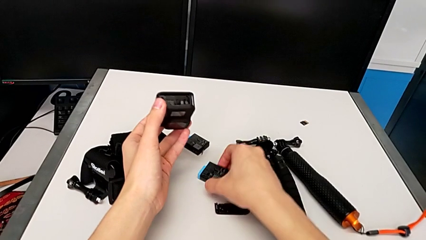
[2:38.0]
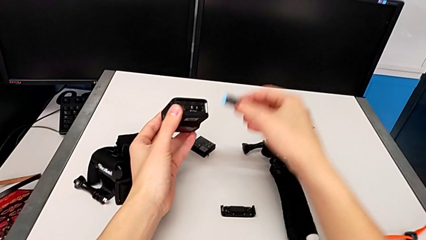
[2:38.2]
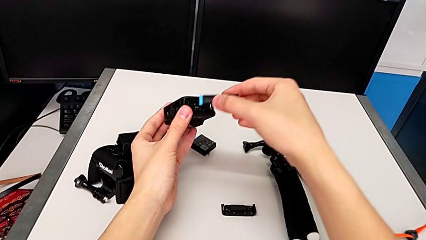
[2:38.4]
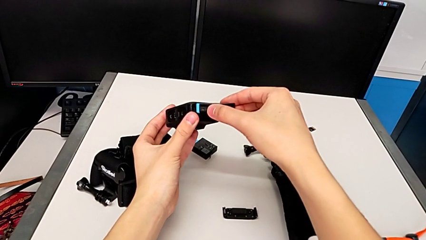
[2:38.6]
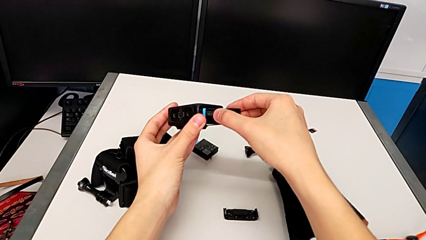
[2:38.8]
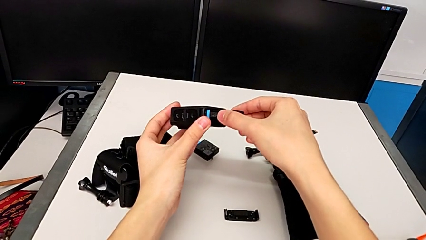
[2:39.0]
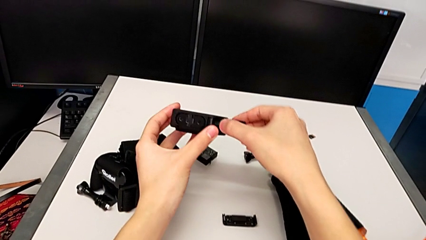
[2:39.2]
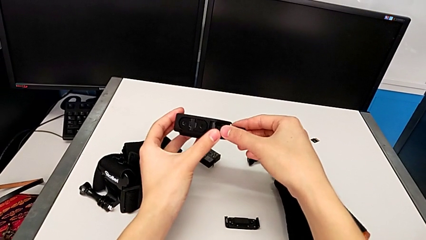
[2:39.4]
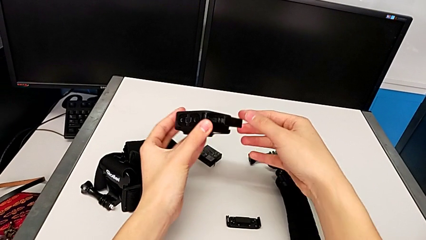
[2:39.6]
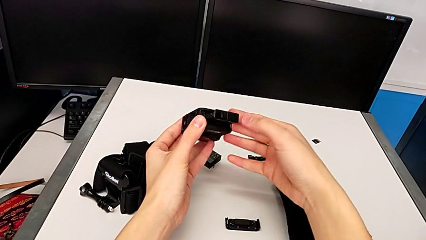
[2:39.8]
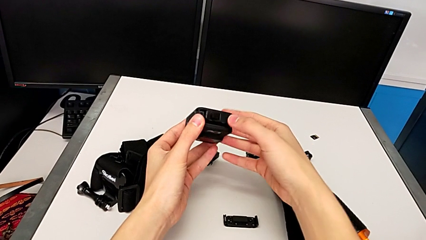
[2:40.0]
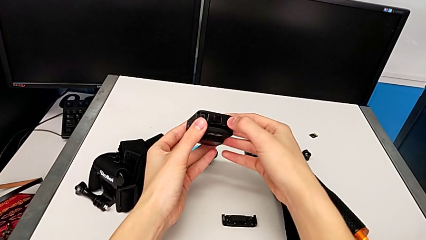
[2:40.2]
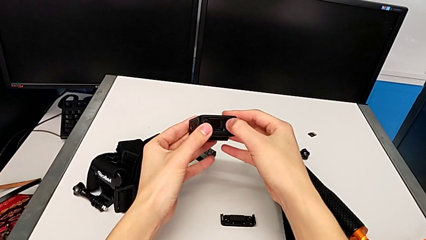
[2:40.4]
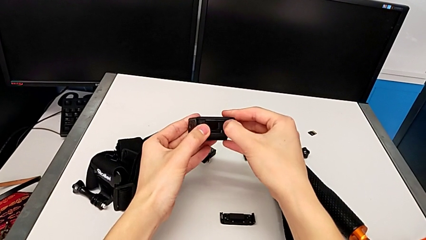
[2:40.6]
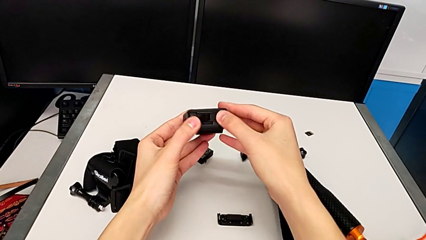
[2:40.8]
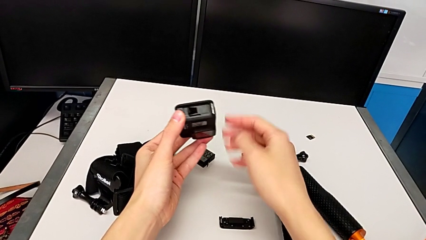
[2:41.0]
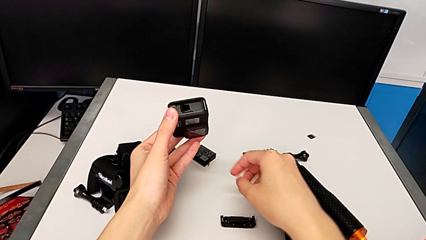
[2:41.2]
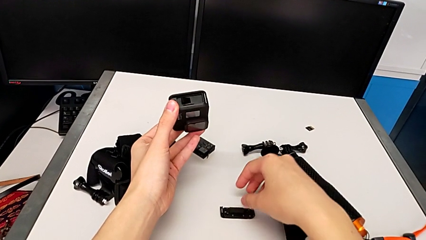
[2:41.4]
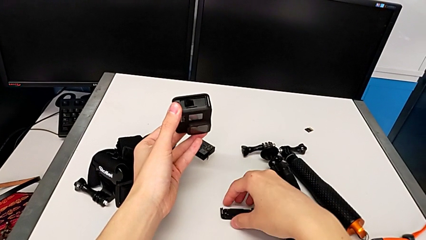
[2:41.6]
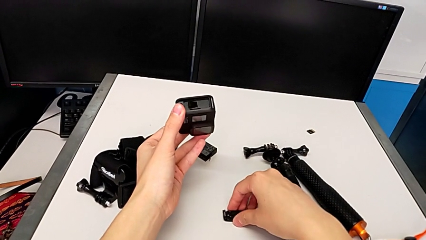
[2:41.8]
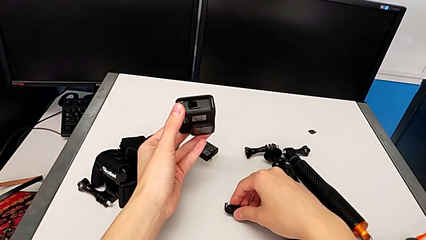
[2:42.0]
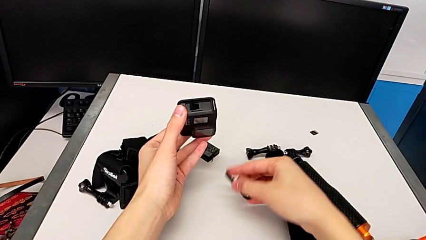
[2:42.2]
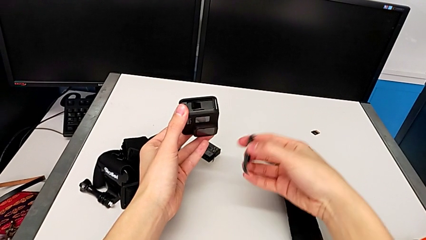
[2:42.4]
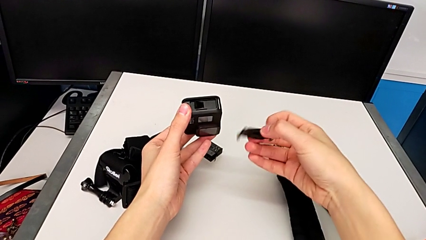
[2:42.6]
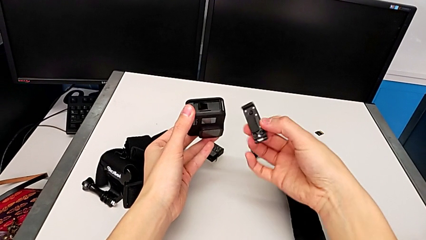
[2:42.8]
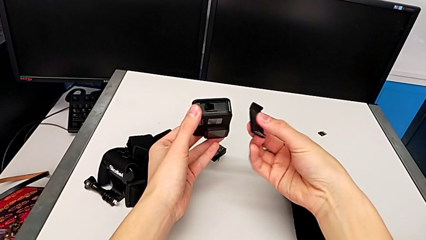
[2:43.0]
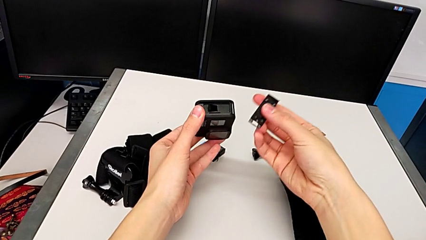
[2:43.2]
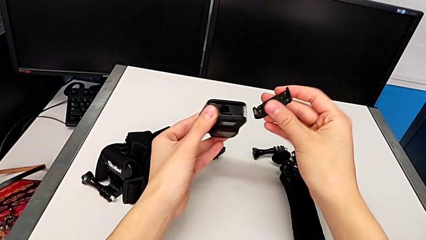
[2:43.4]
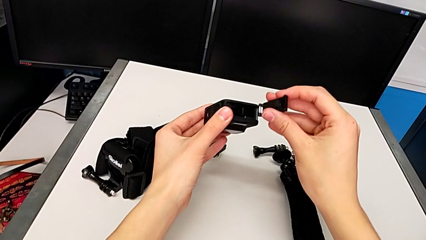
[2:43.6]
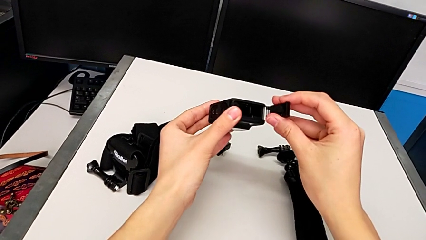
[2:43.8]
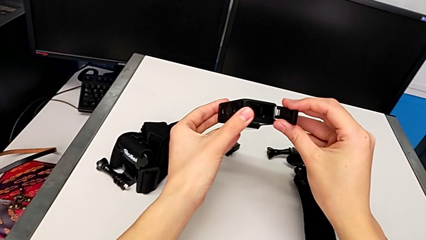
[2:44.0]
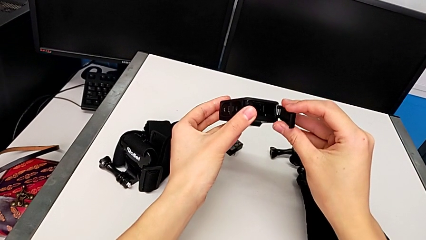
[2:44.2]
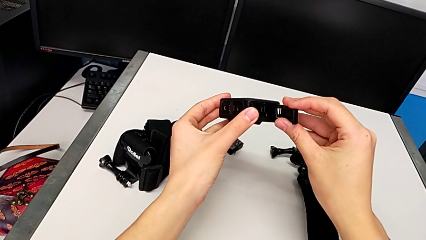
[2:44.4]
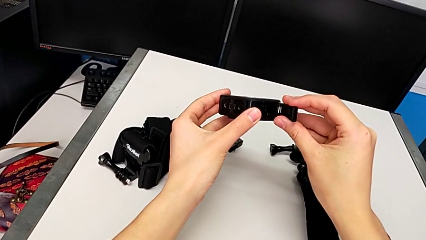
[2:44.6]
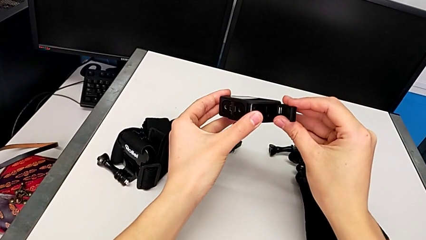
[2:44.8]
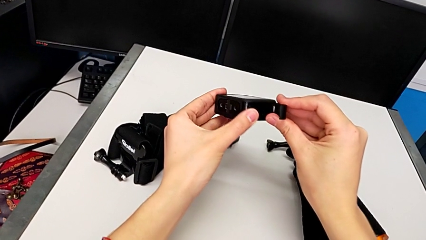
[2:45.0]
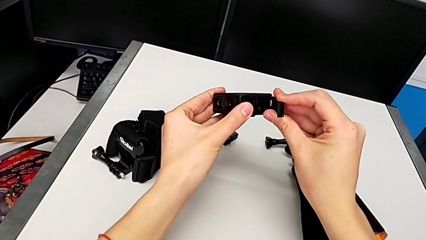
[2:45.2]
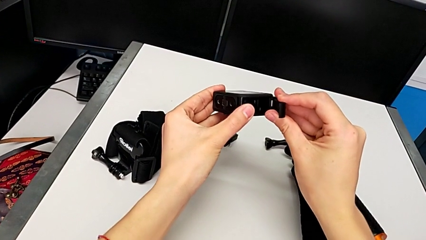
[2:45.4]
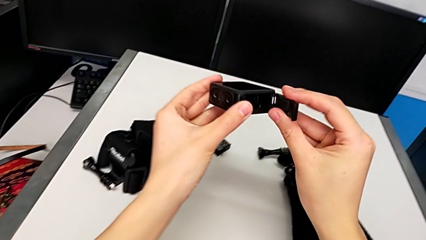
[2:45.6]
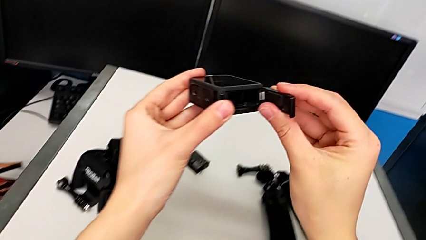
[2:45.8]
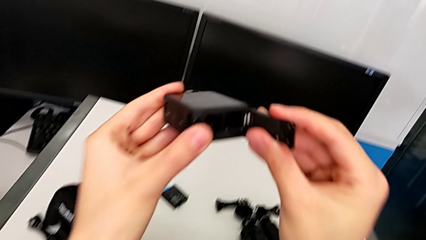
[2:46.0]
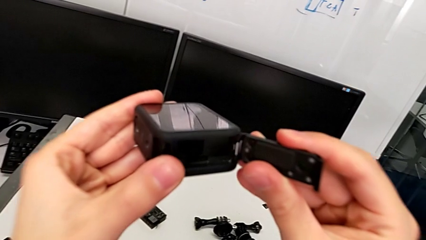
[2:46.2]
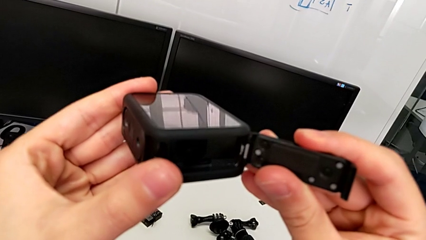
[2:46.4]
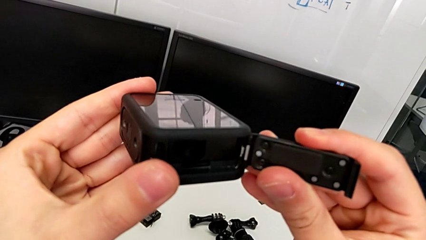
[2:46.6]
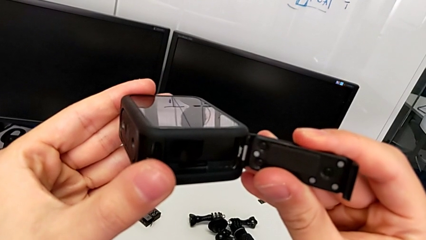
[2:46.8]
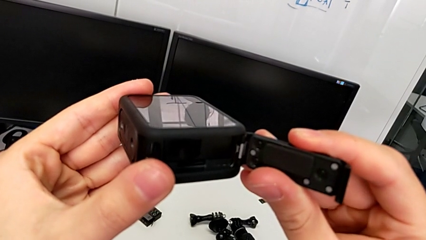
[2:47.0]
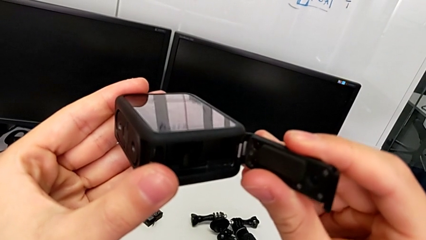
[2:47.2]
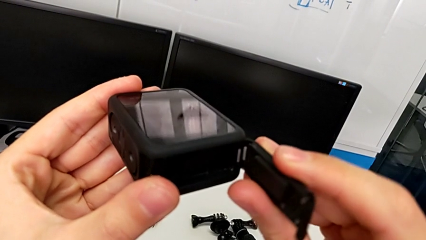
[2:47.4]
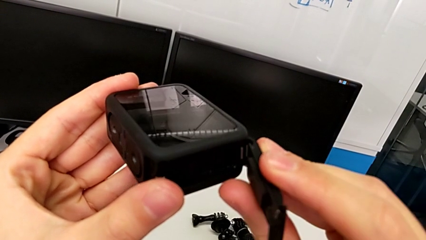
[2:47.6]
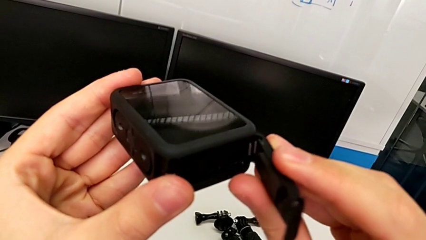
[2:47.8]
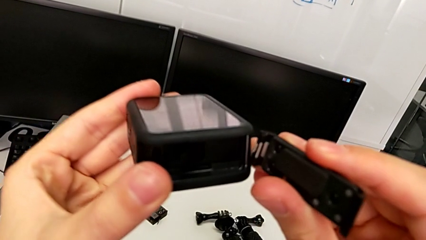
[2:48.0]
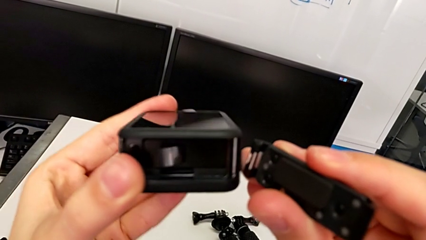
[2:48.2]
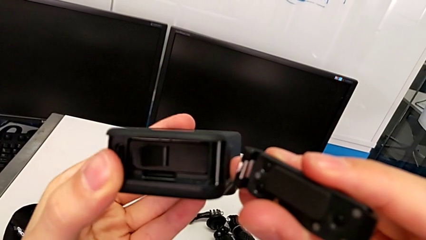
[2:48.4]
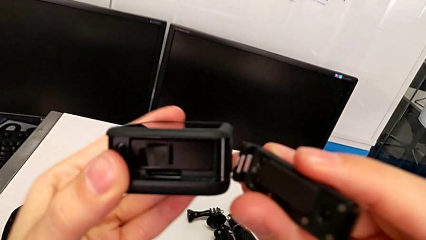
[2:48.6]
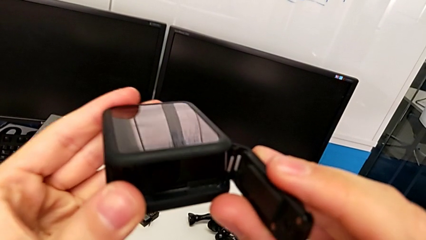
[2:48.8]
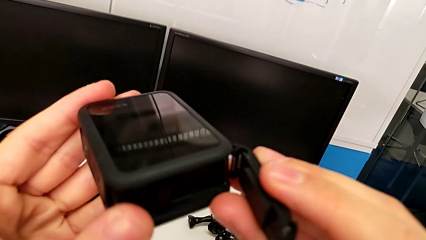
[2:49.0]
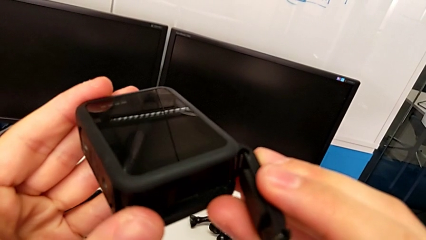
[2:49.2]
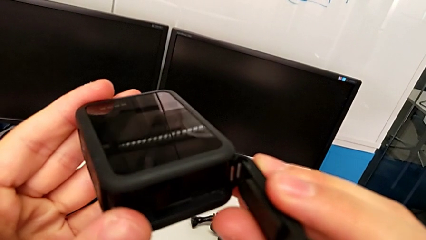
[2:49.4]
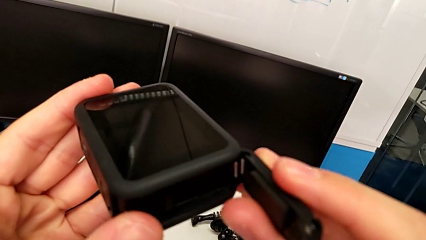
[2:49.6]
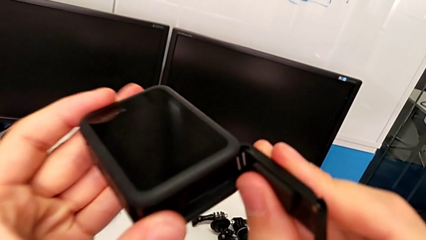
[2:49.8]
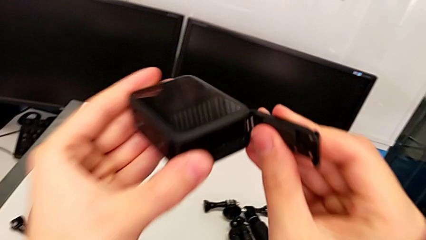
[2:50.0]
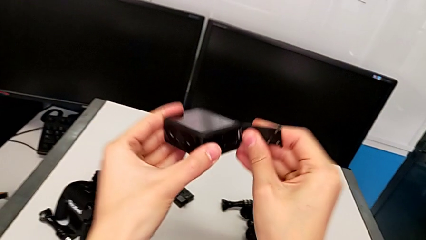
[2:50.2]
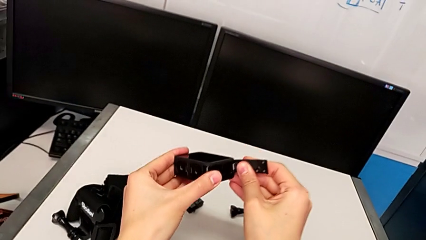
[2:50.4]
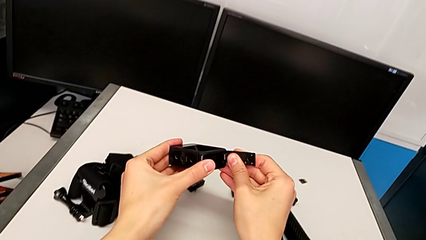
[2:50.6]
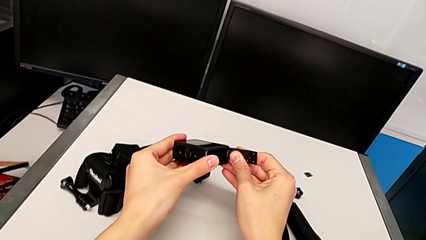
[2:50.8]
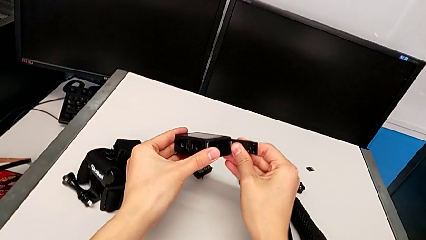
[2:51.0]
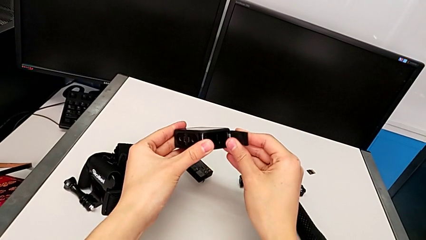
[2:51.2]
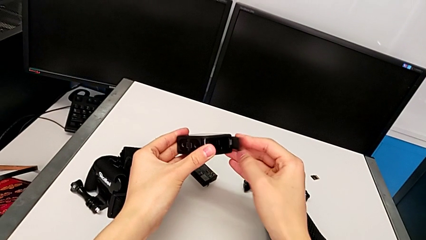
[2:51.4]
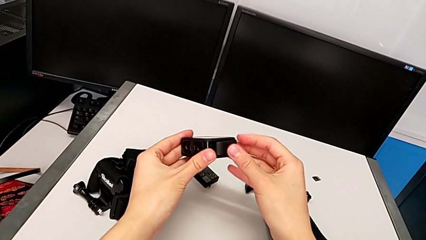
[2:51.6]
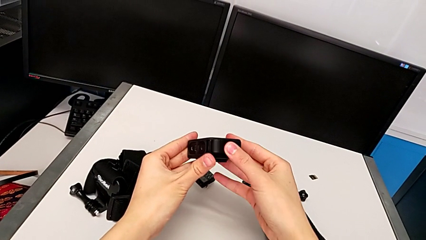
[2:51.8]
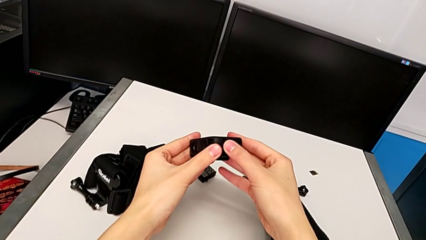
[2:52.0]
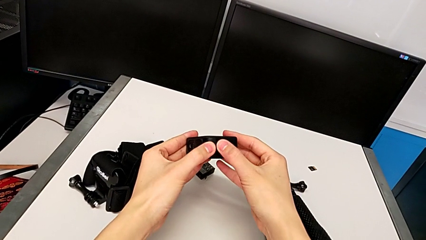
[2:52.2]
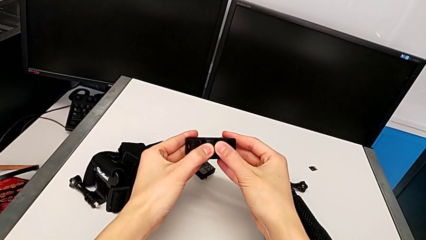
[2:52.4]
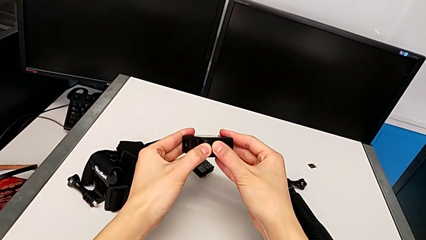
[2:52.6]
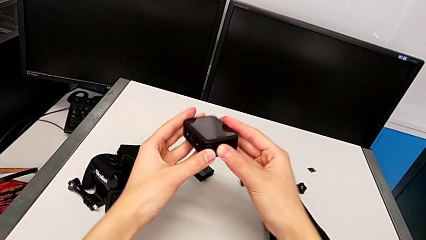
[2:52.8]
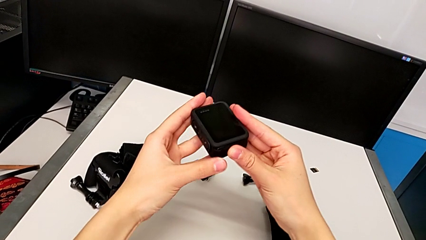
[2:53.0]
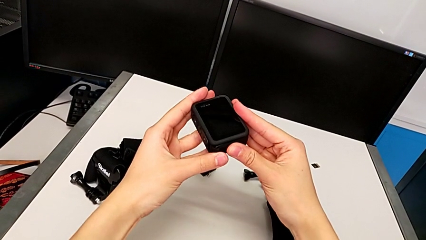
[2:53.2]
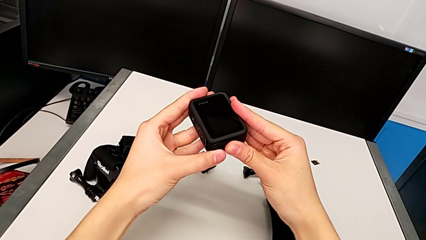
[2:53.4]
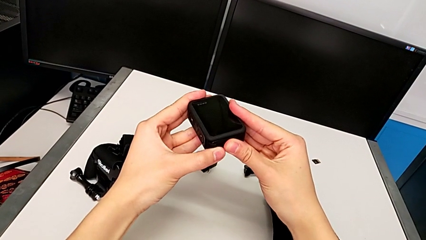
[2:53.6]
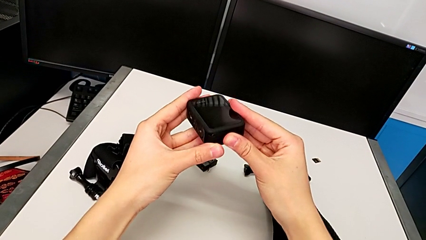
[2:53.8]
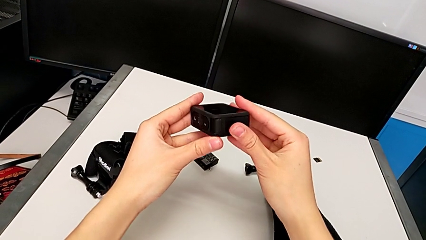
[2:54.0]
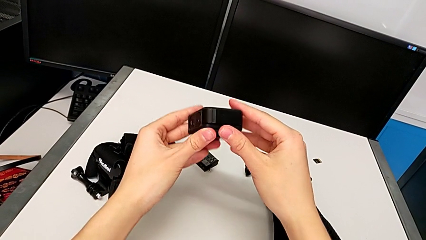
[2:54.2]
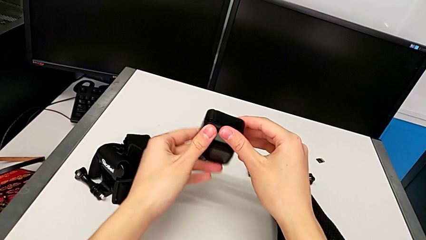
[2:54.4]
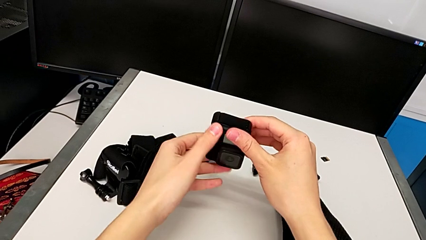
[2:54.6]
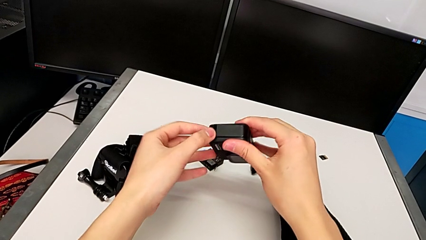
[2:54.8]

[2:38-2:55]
The camera wearer is changing the battery for the GoPro. They insert the new battery, assemble the battery door and begin to press it.
